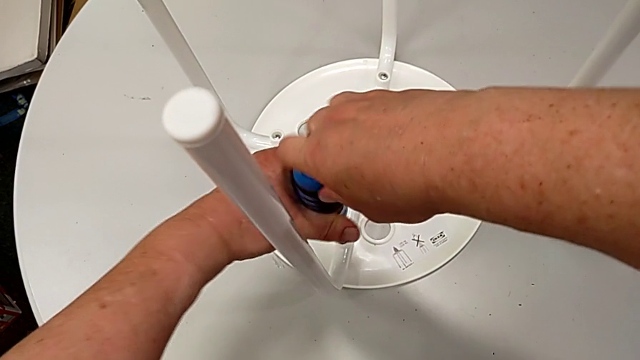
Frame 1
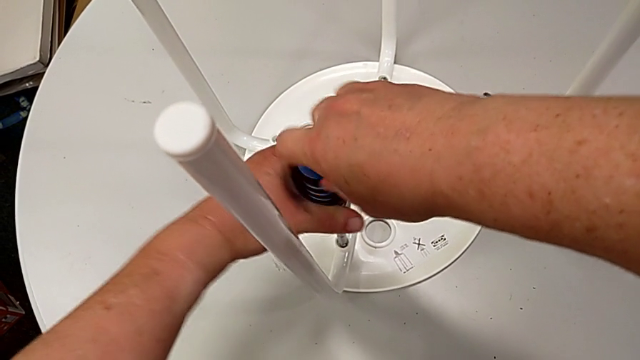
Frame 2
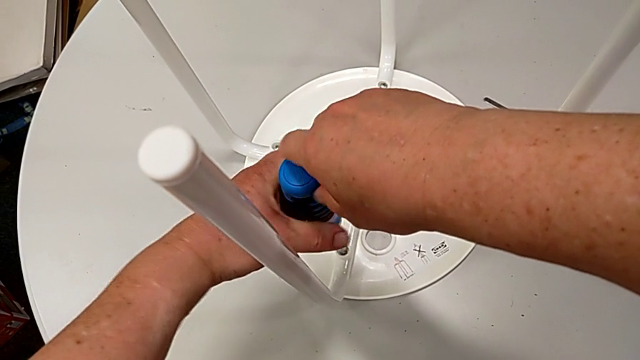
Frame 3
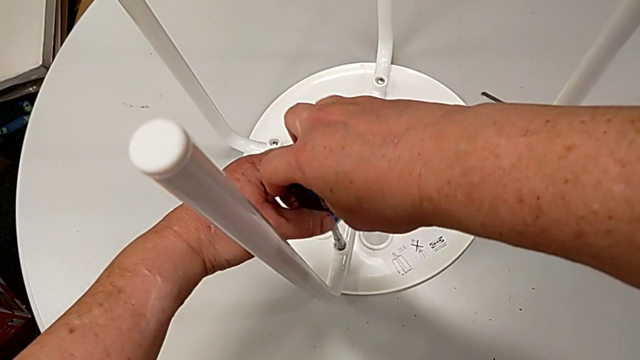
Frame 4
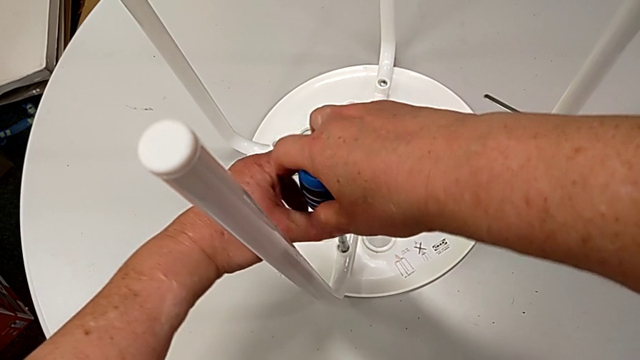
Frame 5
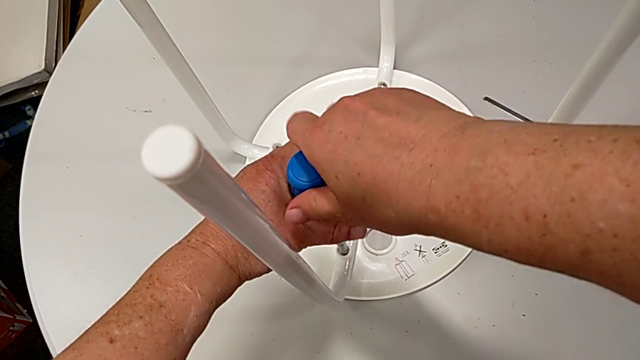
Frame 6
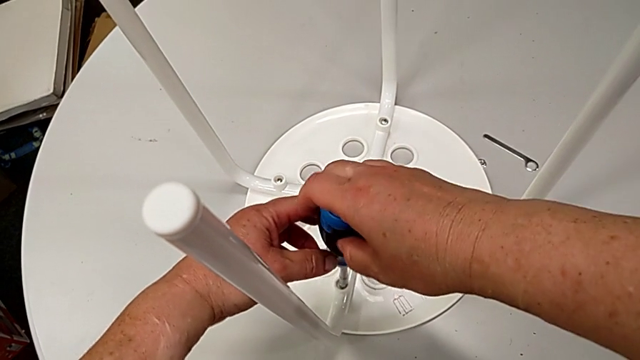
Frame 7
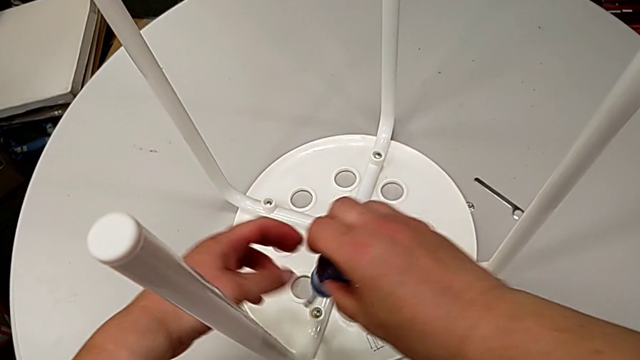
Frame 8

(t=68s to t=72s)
The camera wearer is unscrewing the fourth screw. They keep unscrewing the screw and withdraw the screwdriver.

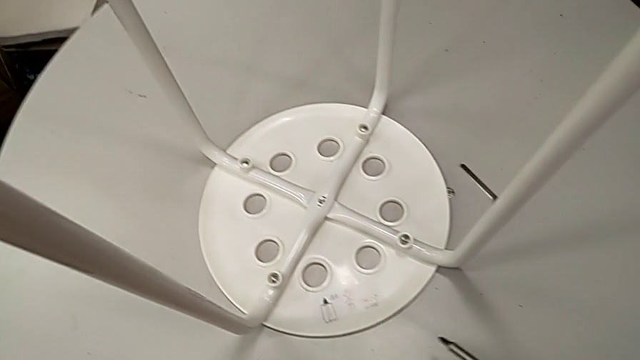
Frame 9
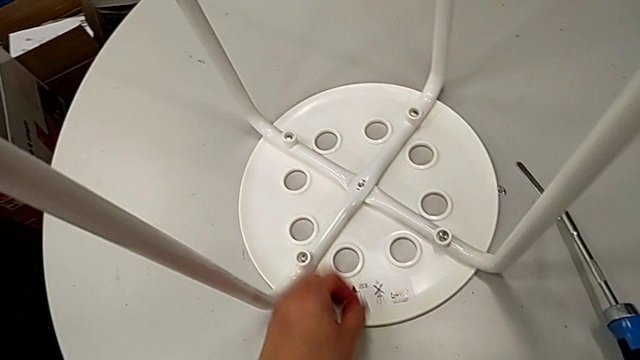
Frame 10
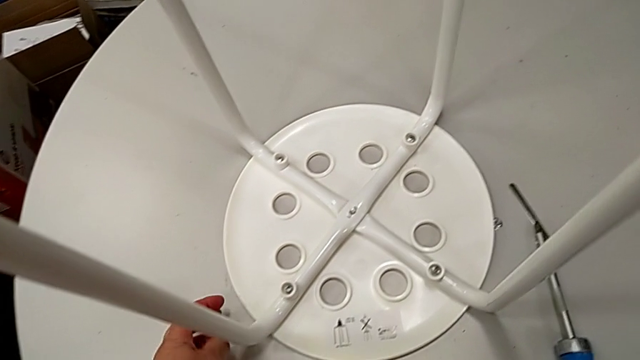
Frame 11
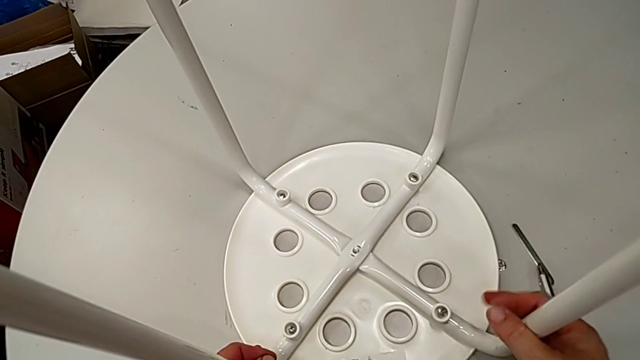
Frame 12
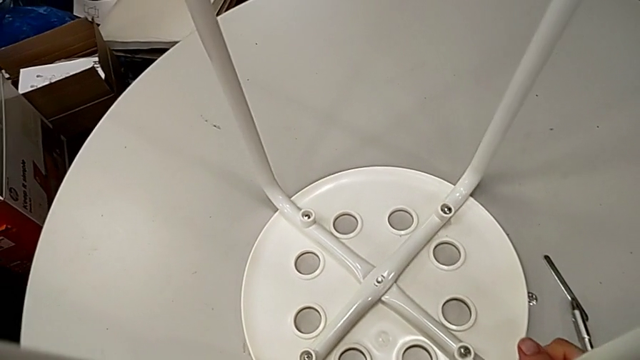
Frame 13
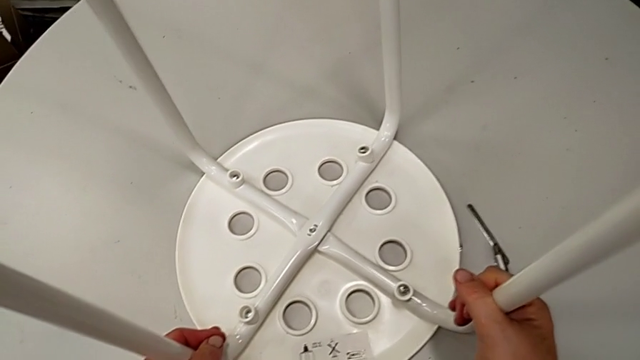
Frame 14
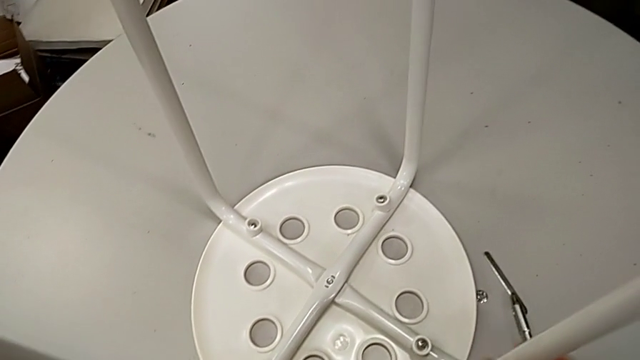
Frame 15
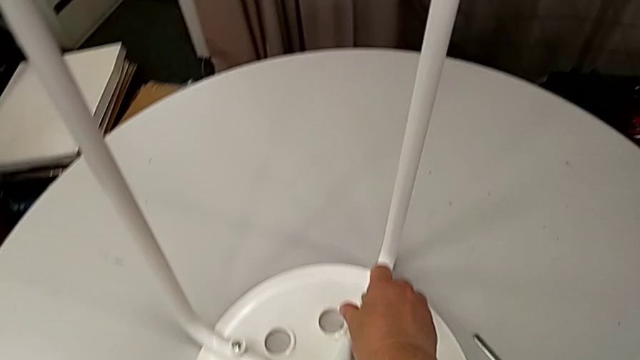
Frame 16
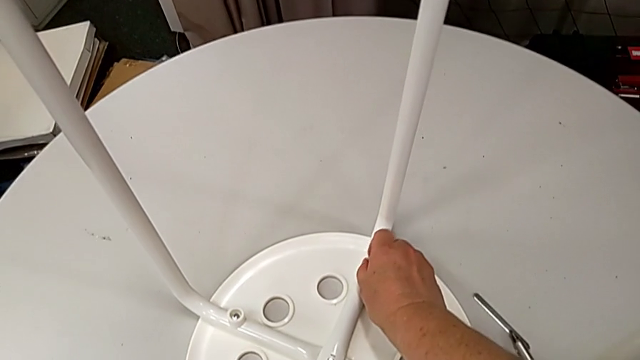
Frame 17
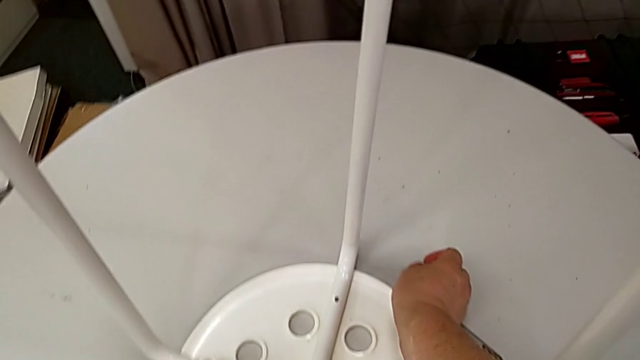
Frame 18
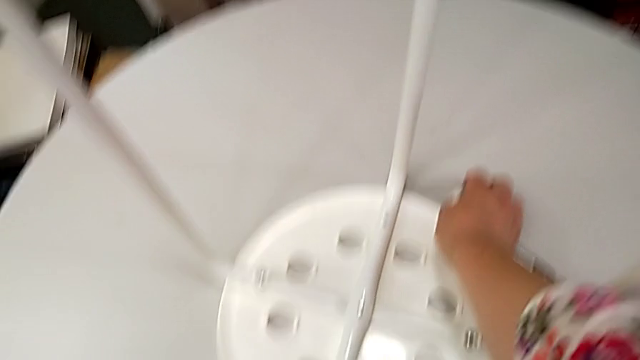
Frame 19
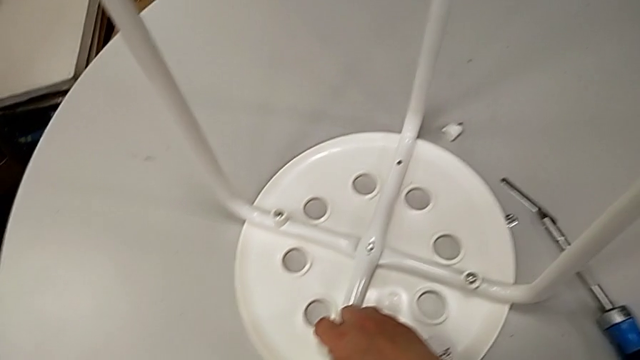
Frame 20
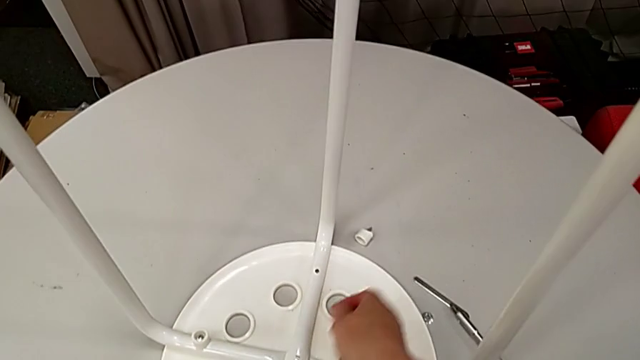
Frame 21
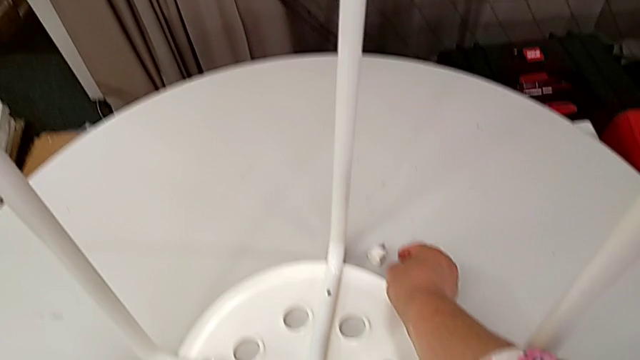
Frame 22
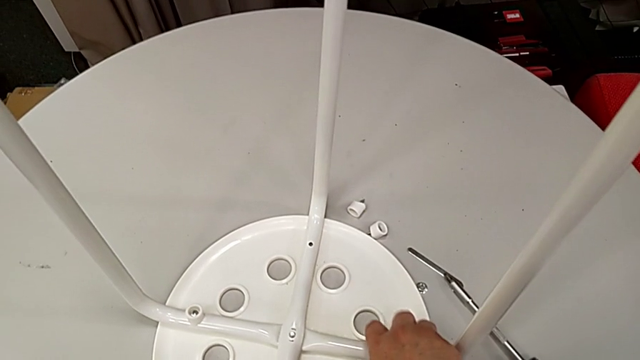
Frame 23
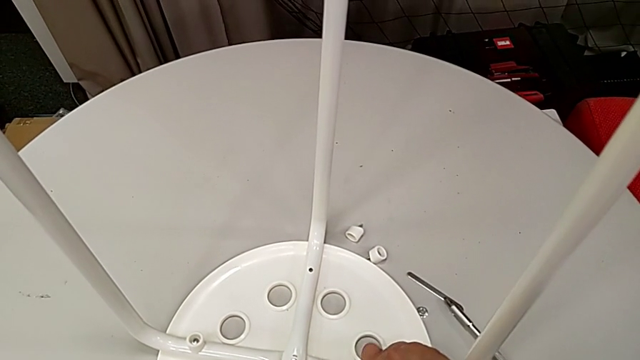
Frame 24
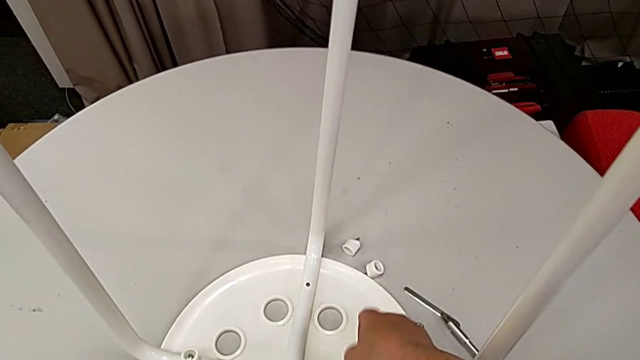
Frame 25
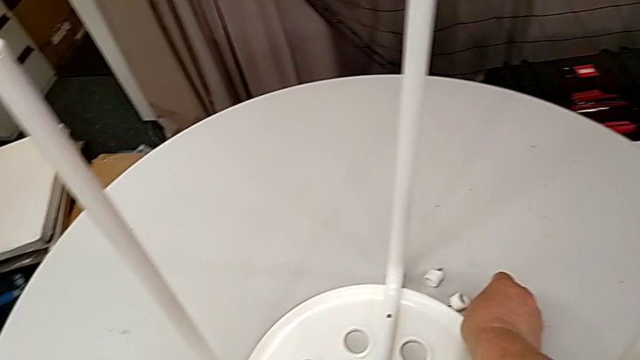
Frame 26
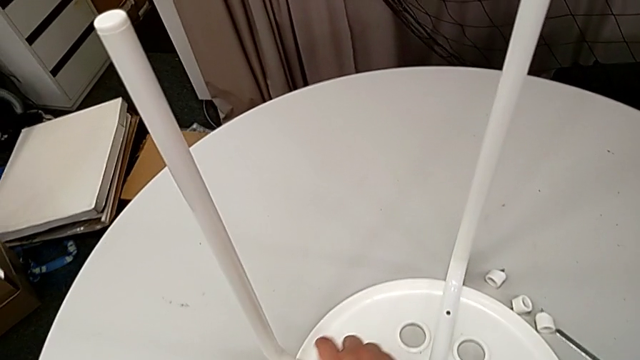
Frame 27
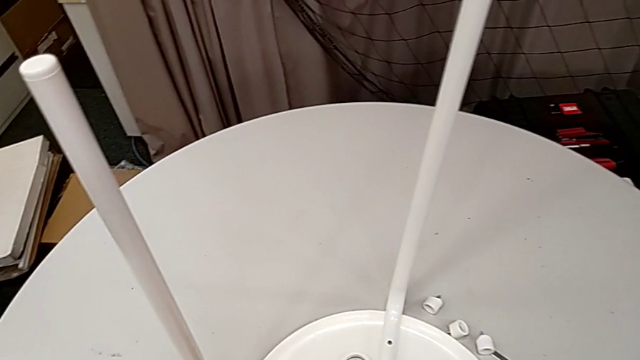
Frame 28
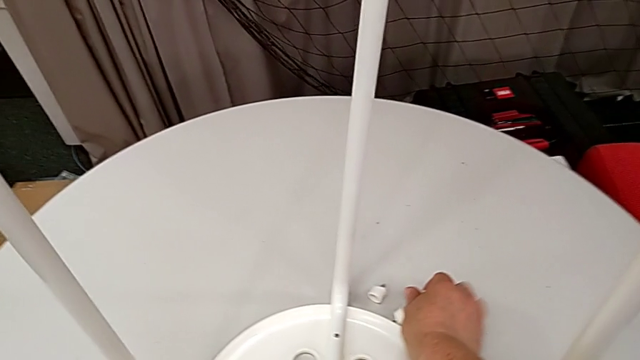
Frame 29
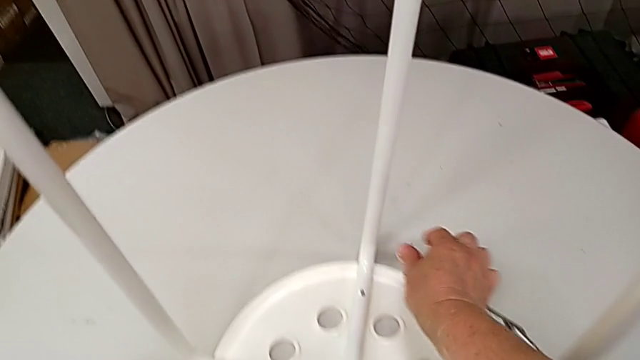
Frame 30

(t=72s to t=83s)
The camera wearer removes the screws. They place the screwdriver, grab the stool, place it, approach the screw, disassemble the first screw with the right hand, place it with the right hand, approach the second screw, disassemble it, place it with the right hand, approach the third screw with the right hand, disassemble it, place it, approach the fourth screw, disassemble it and place it.

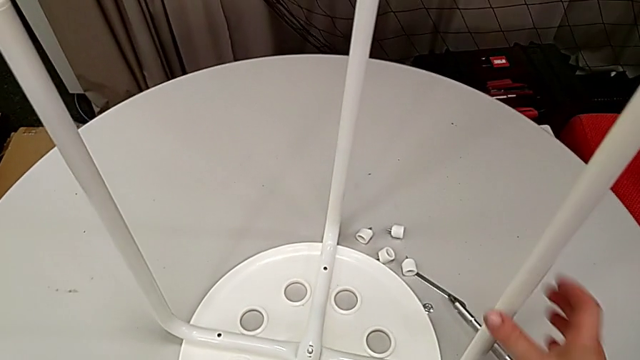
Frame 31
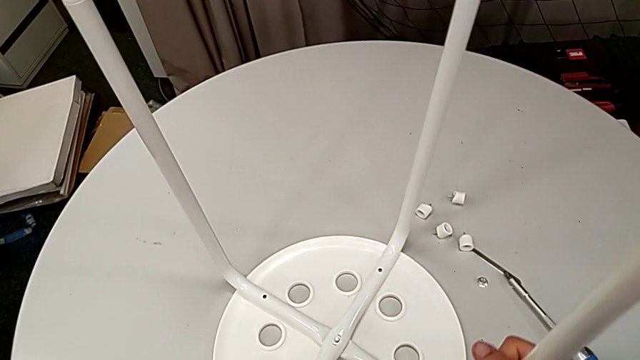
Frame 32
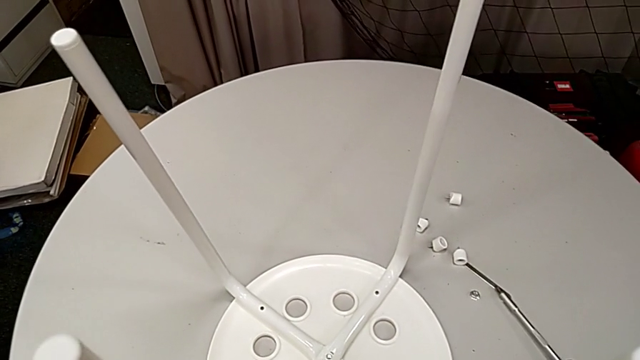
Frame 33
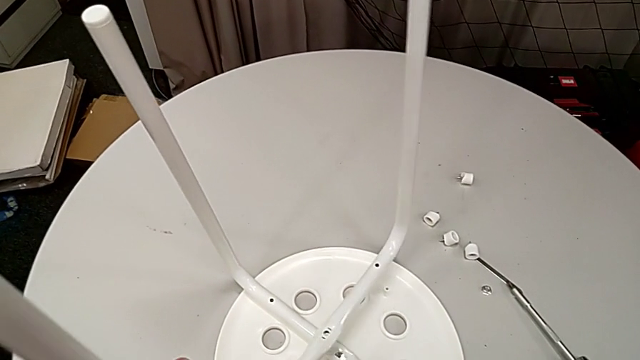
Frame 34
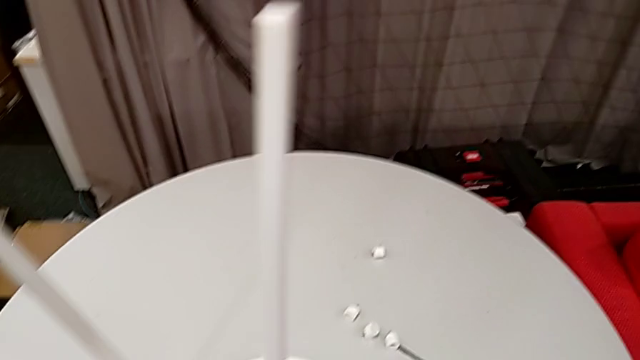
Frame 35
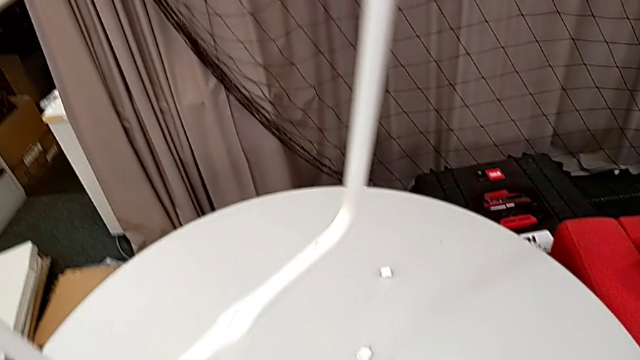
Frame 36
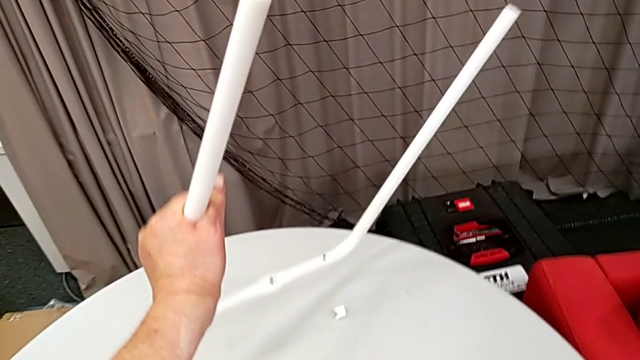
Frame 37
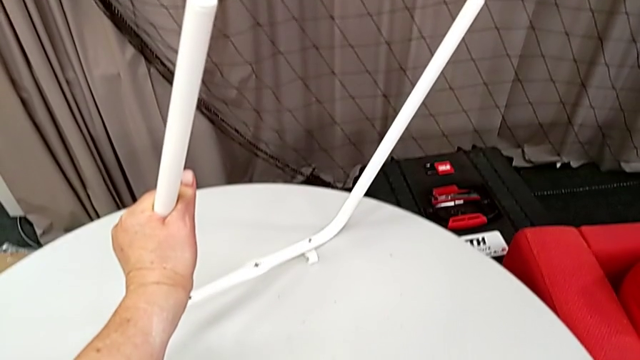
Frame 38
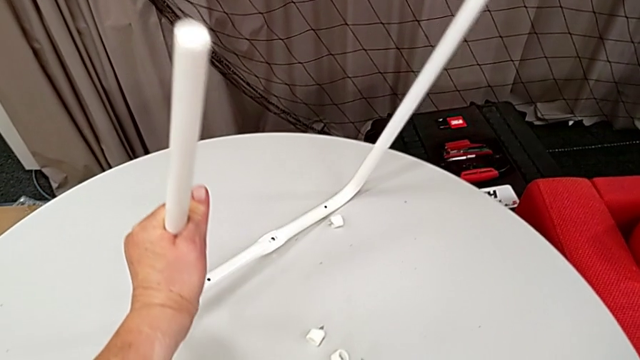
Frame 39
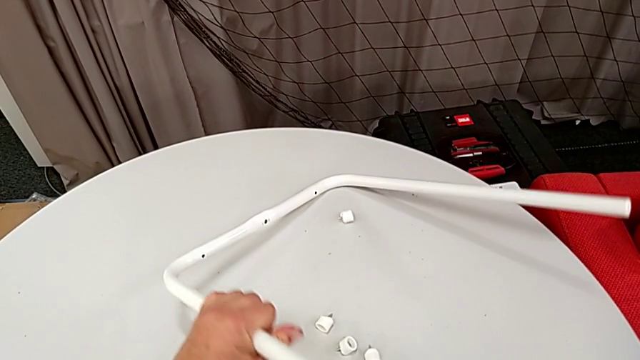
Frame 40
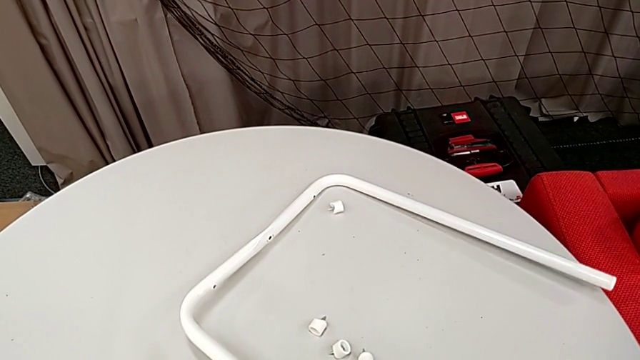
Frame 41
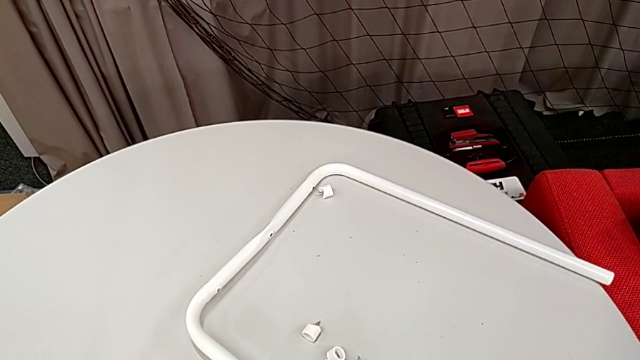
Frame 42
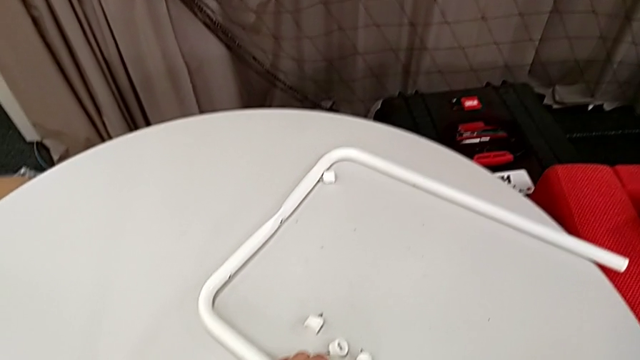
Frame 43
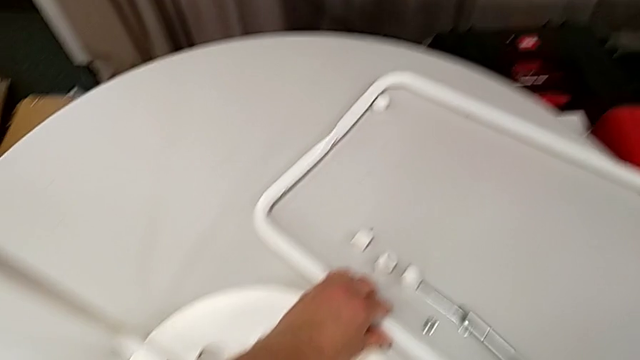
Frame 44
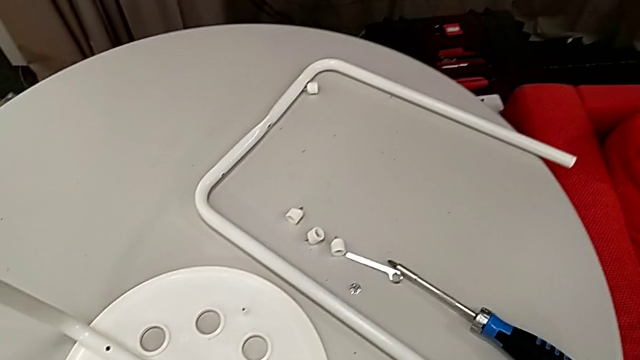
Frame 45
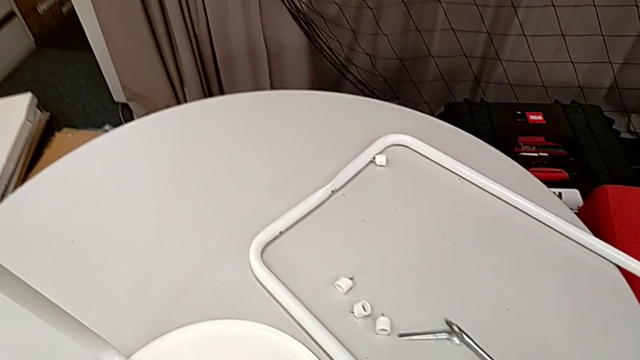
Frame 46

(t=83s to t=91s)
The camera wearer is disassembling their legs. They grab the stool, rotate it, disassemble the first leg, place it and slide the screwdriver with the right hand.
